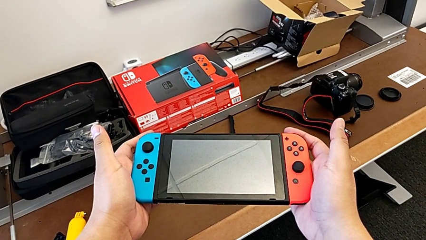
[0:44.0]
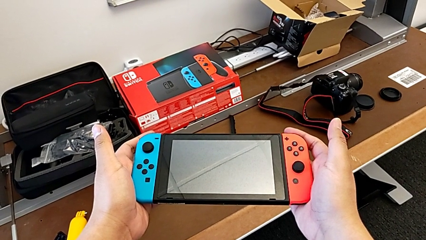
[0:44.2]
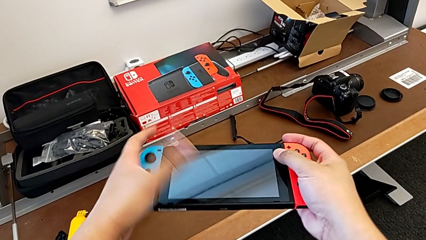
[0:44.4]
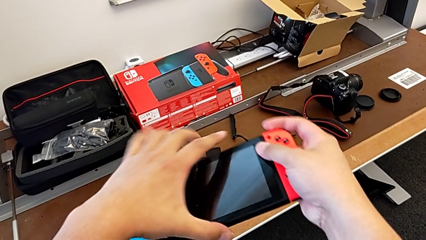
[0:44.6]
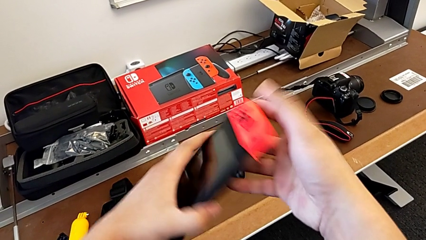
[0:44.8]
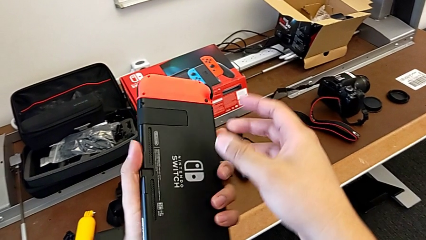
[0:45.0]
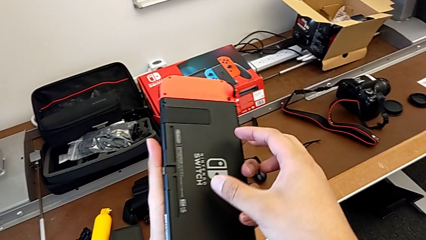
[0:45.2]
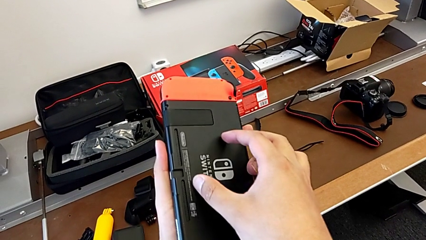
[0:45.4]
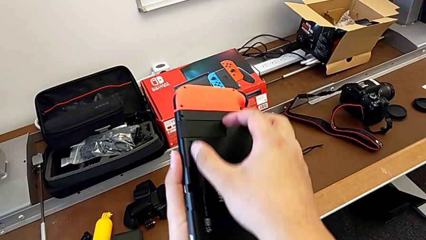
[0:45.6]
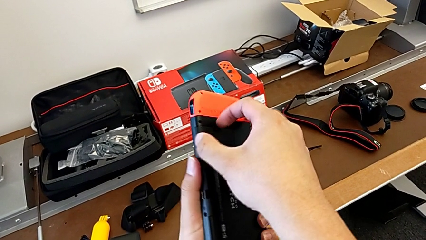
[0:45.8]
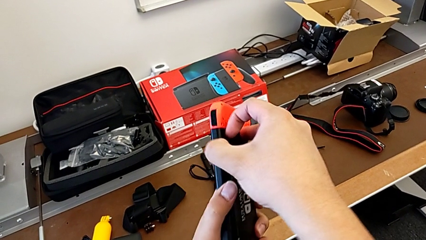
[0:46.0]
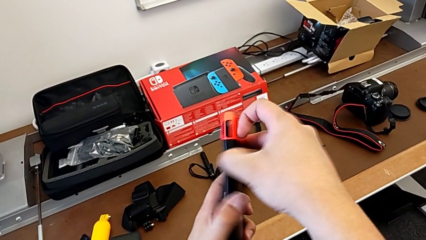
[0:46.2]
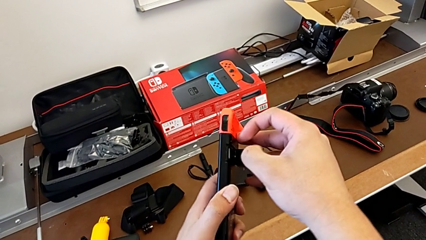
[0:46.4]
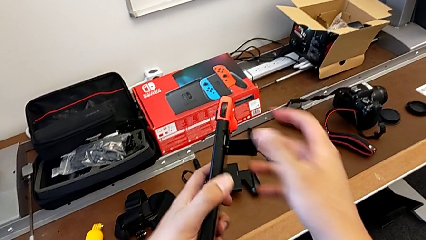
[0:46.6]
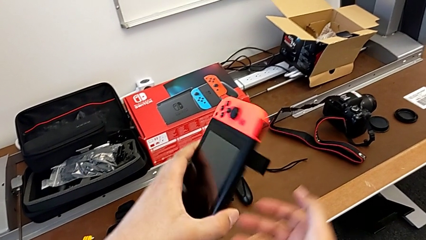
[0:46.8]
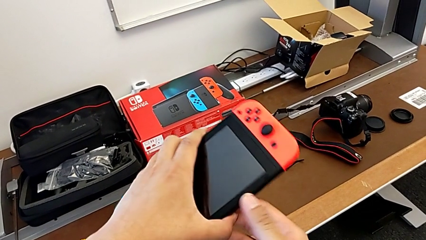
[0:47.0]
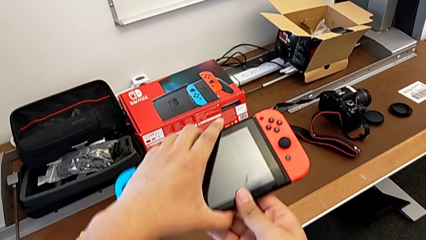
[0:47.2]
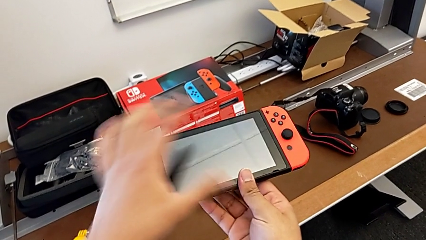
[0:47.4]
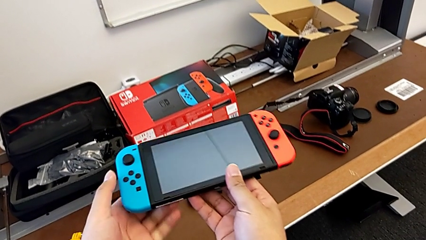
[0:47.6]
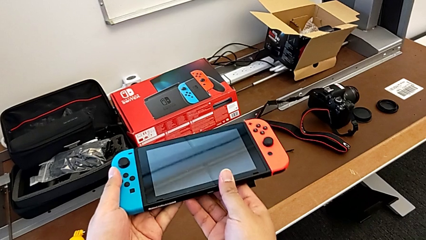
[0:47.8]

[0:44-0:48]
The camera wearer pulls out the kickstand. They flip the Nintendo Switch and begin to pull the kickstand.

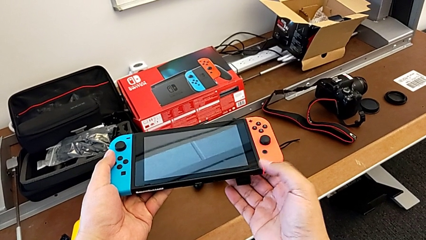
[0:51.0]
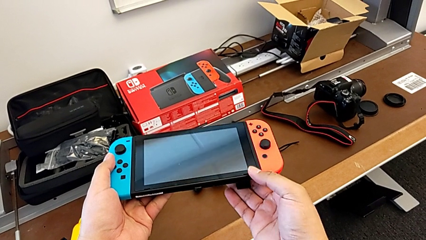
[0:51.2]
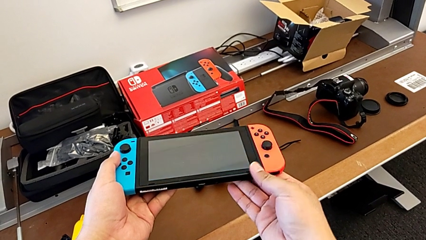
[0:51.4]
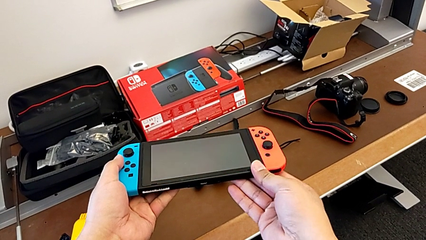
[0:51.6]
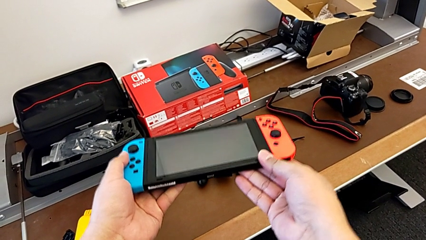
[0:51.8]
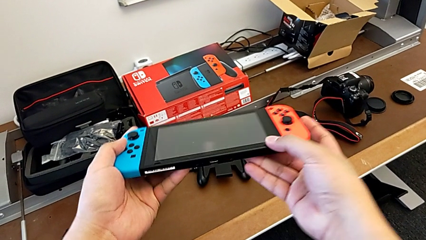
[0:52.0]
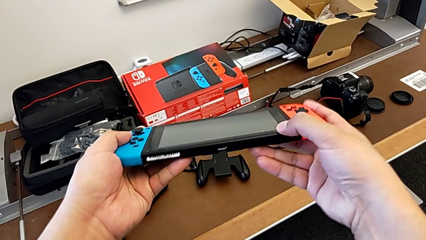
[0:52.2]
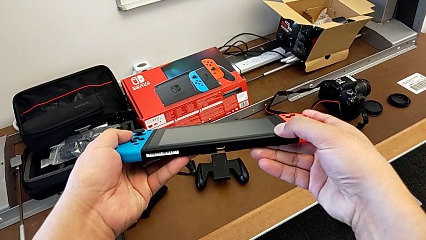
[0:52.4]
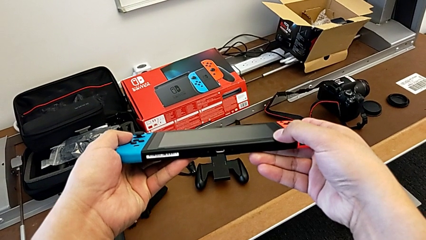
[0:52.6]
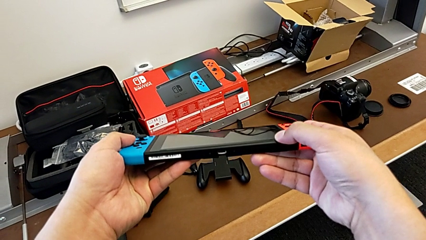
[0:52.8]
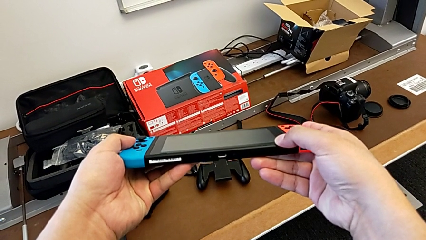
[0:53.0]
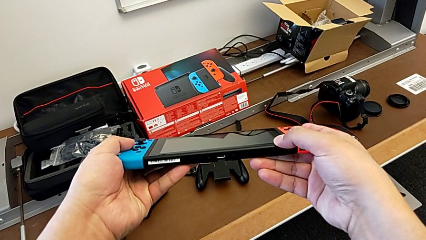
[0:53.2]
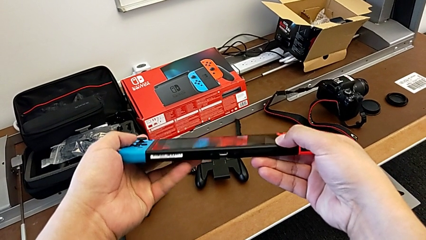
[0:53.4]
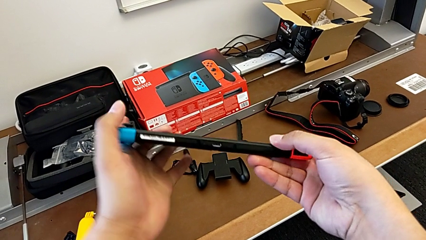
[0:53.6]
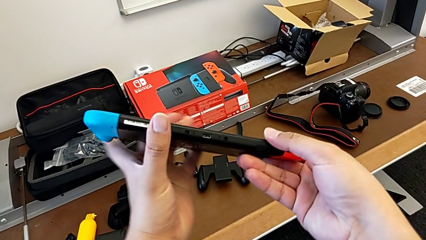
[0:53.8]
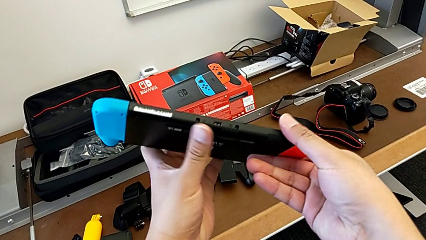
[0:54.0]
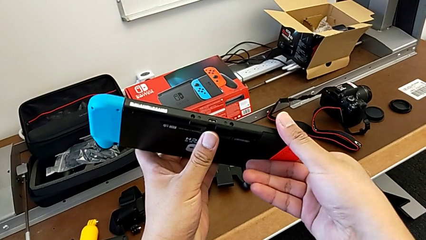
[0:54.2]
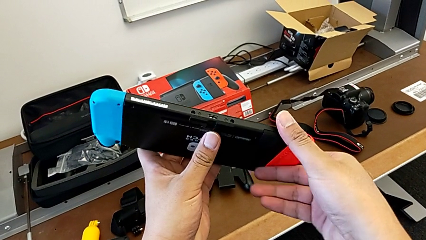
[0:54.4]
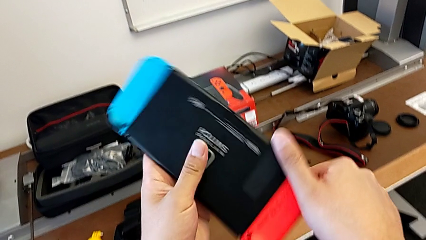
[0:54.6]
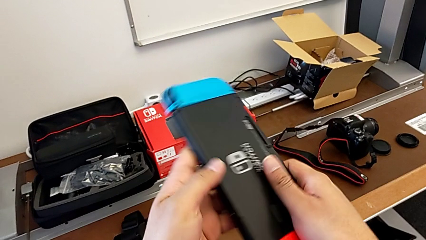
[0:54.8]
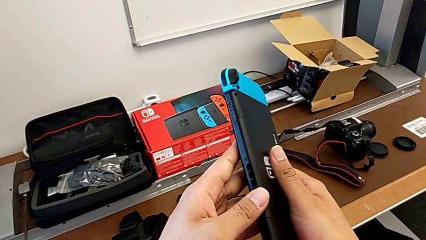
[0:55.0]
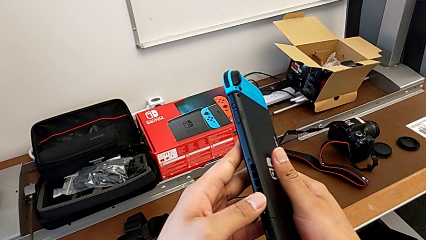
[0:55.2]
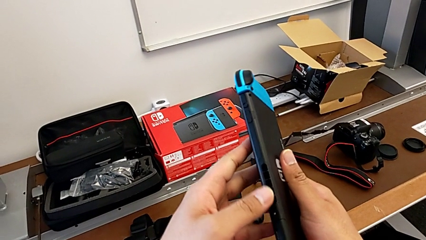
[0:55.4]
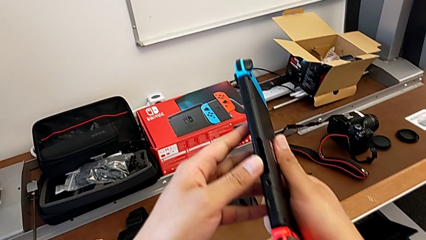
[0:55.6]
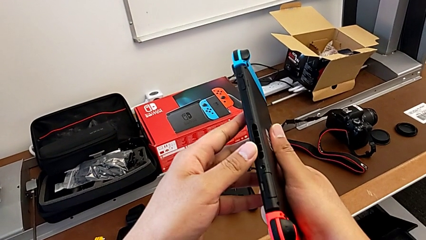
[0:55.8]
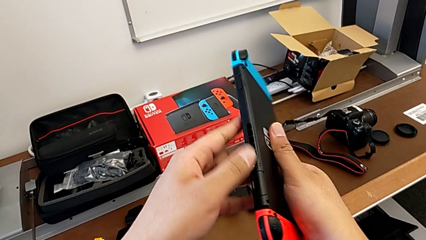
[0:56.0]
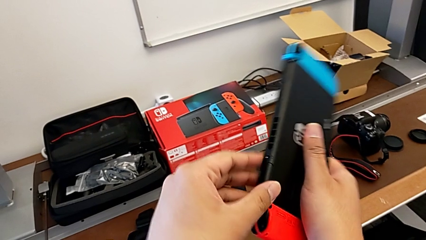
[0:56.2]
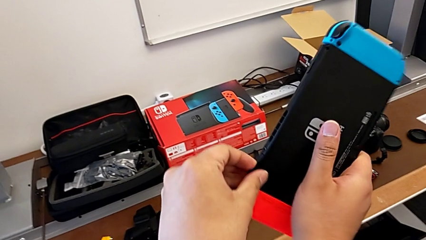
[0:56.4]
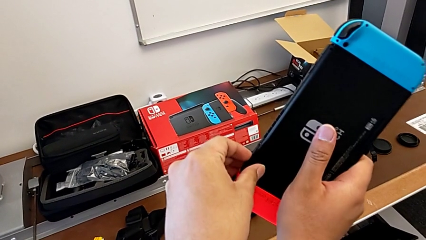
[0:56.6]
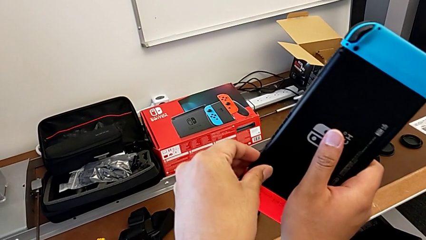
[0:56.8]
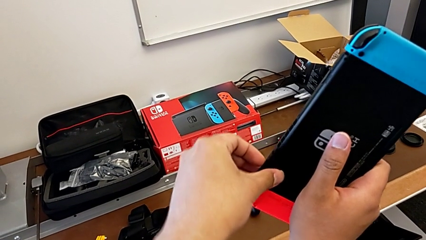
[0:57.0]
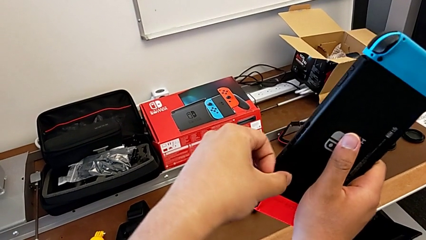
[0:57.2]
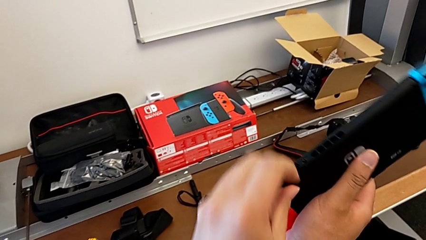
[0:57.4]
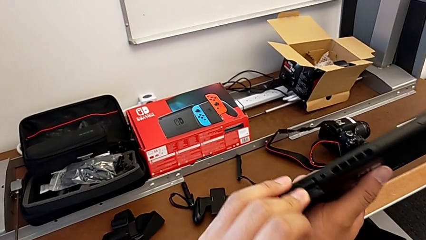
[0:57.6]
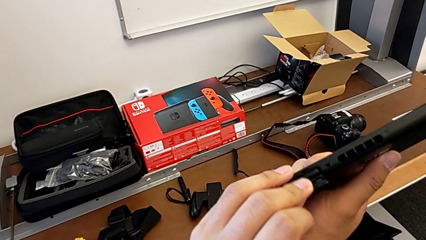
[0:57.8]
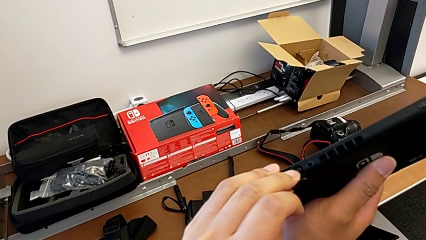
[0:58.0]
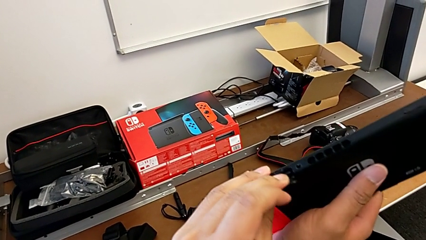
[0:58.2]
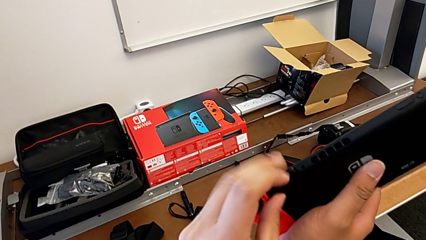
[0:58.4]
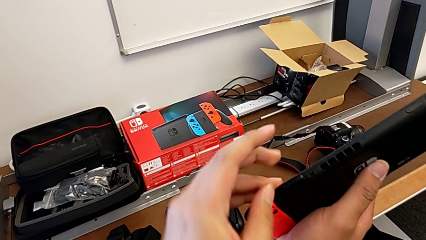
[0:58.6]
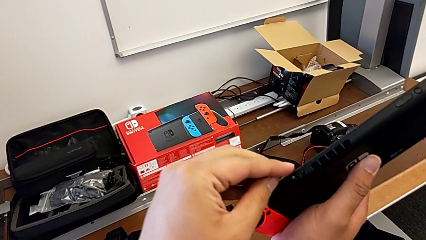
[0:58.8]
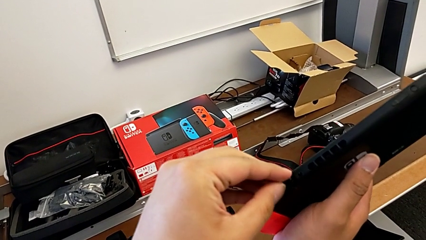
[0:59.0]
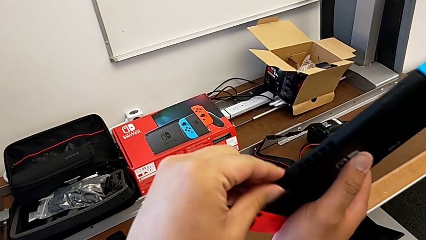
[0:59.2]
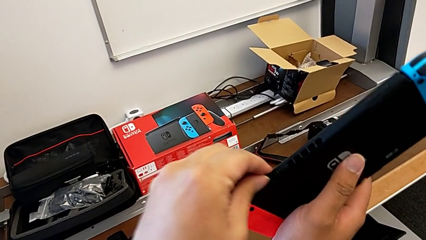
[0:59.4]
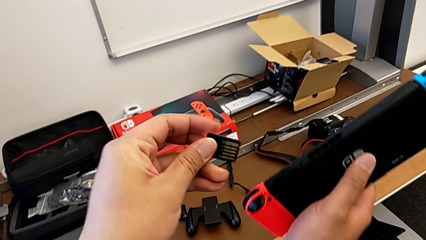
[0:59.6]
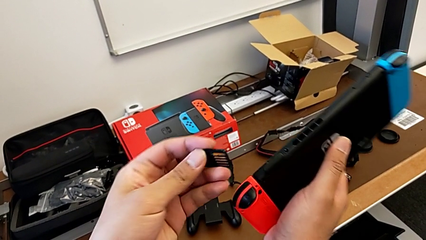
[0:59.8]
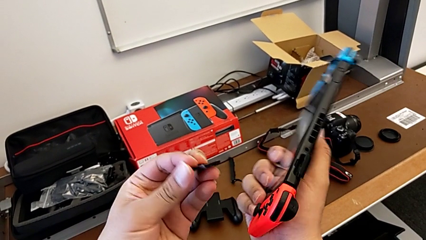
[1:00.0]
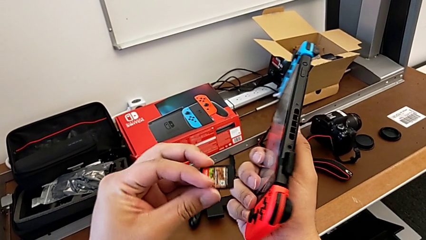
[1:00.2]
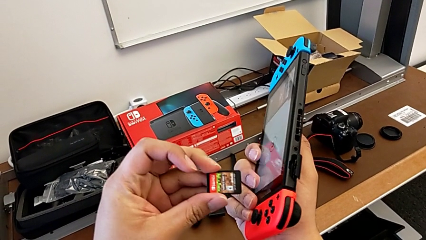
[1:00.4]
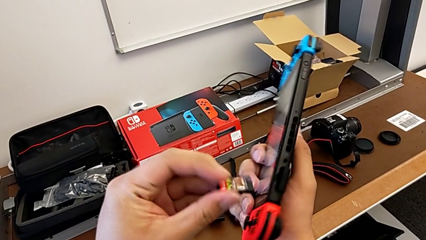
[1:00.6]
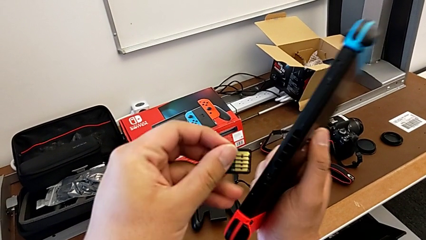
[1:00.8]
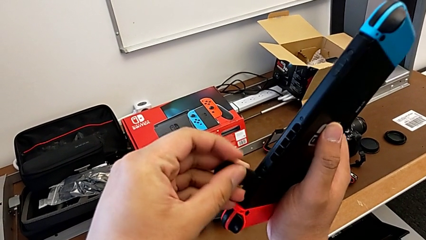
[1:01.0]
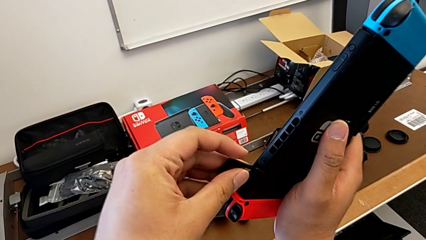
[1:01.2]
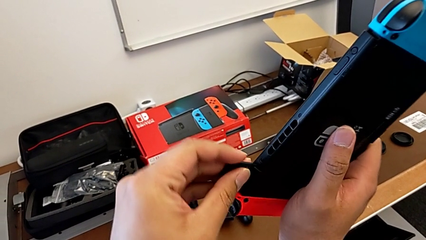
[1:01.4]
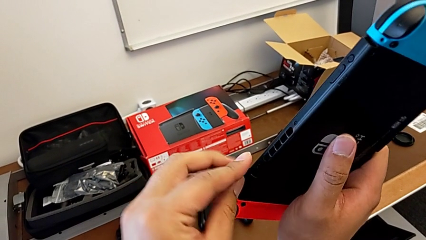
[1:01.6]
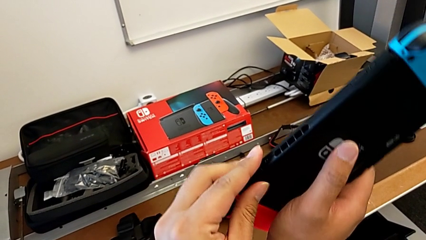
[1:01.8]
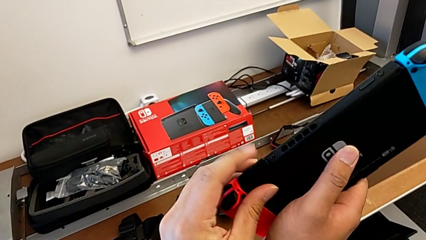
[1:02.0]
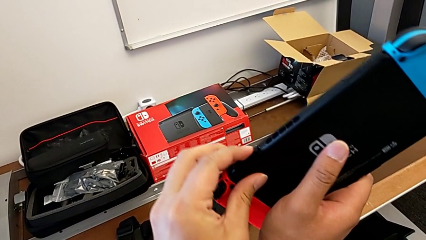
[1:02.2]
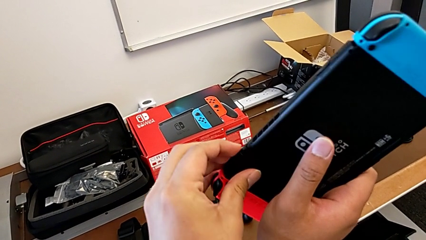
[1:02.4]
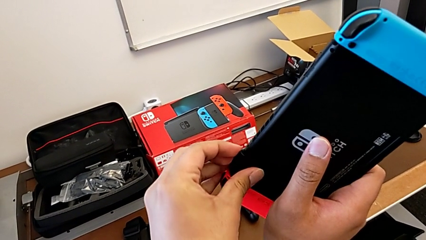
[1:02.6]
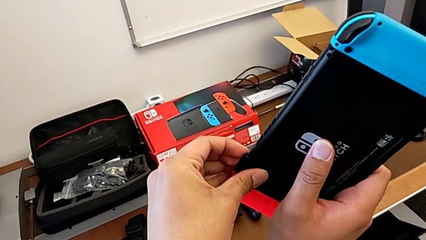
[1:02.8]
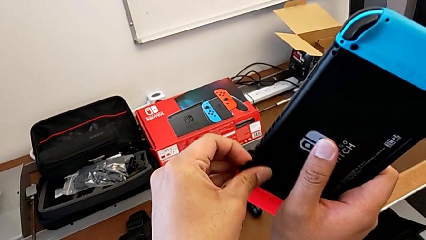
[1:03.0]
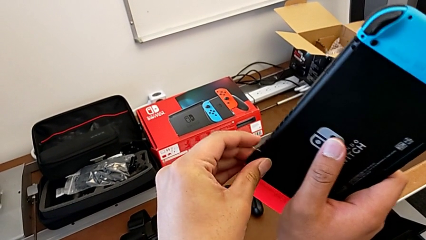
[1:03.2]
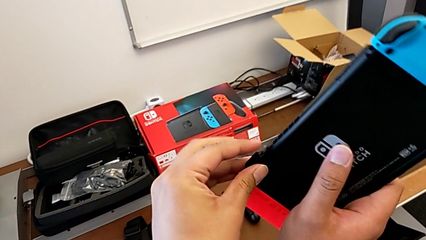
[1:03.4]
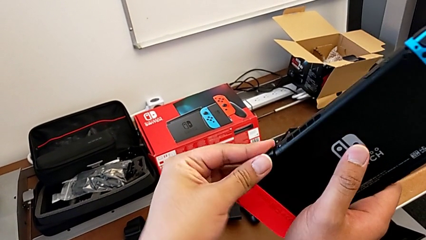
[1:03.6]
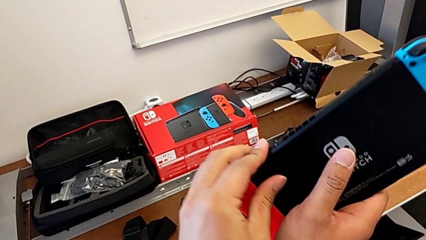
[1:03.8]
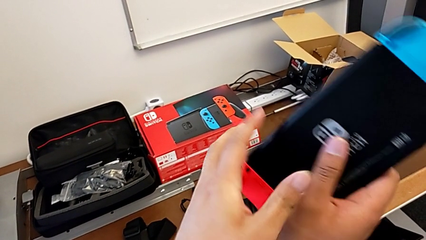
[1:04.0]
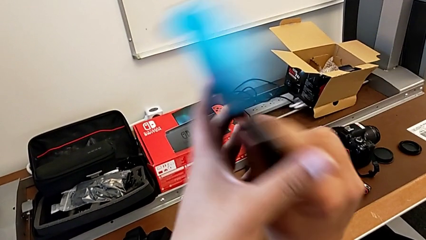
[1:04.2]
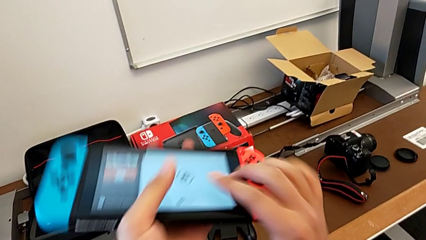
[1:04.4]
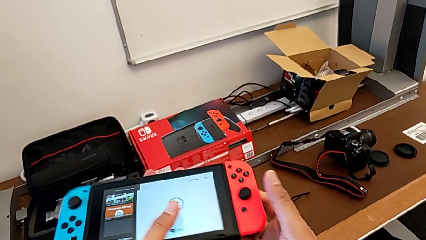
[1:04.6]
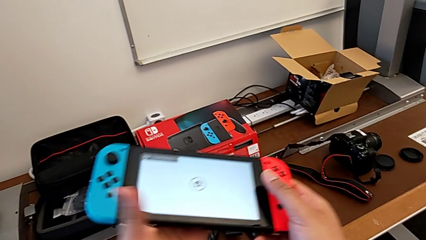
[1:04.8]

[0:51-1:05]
The camera wearer removes the game card and puts it back into the Nintendo Switch. They inspect the Nintendo Switch, open the game card, press it, withdraw it, insert it and close it.
